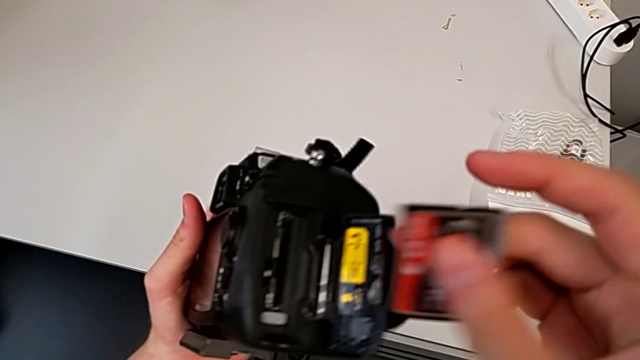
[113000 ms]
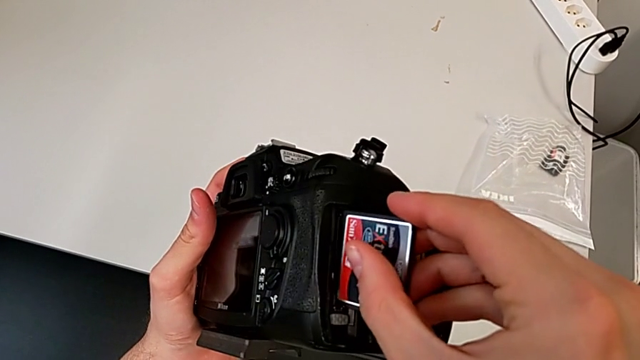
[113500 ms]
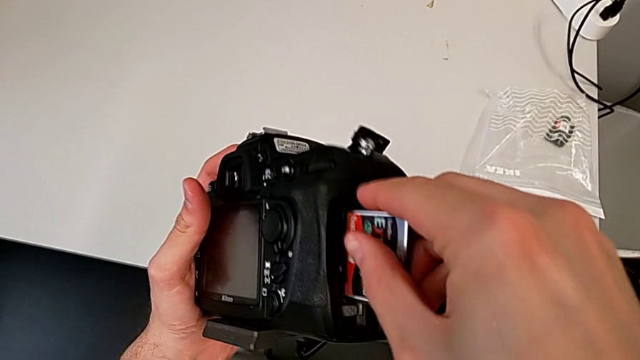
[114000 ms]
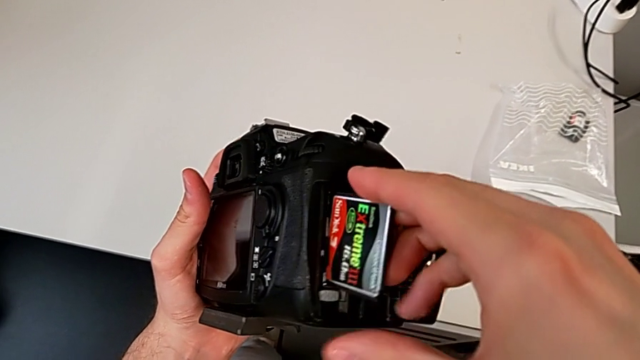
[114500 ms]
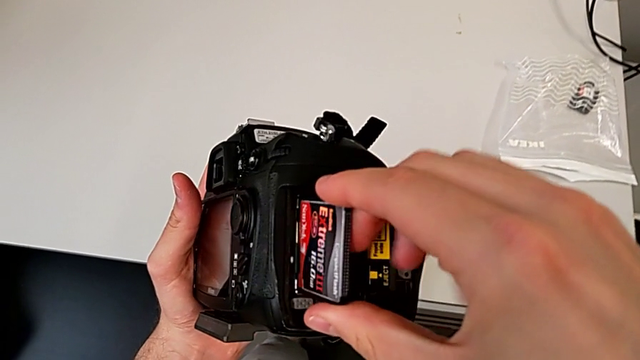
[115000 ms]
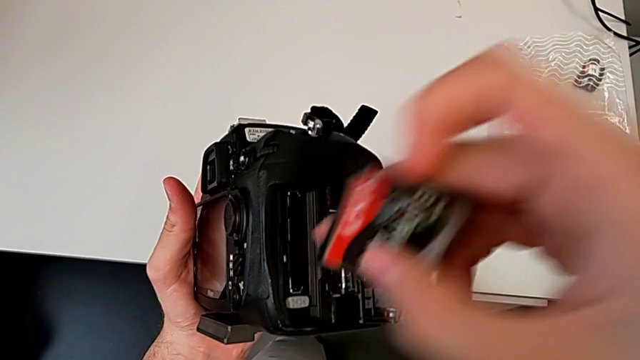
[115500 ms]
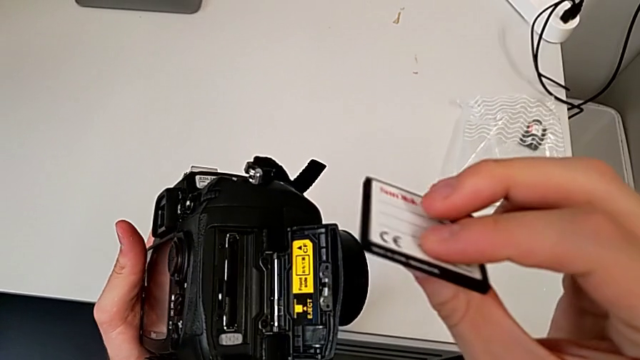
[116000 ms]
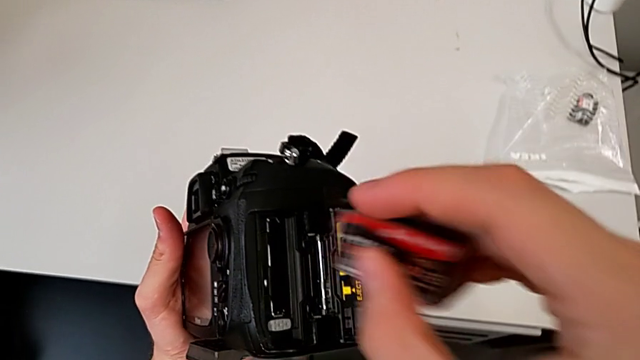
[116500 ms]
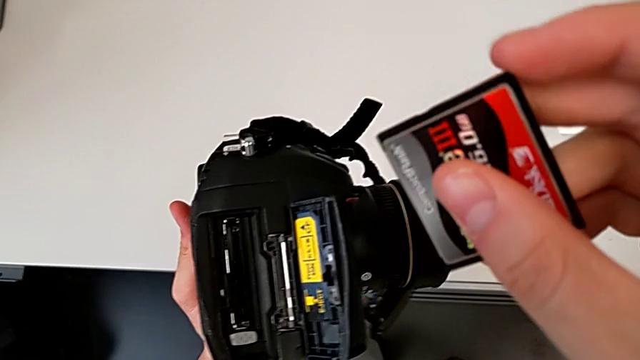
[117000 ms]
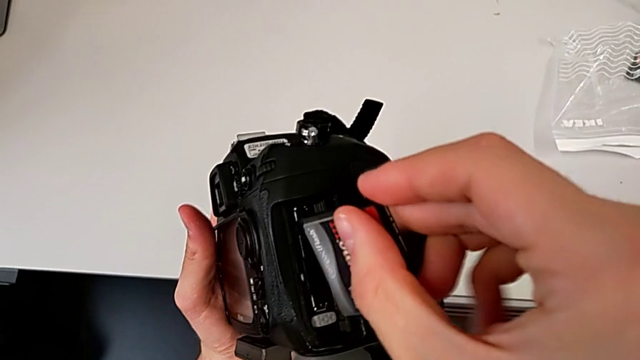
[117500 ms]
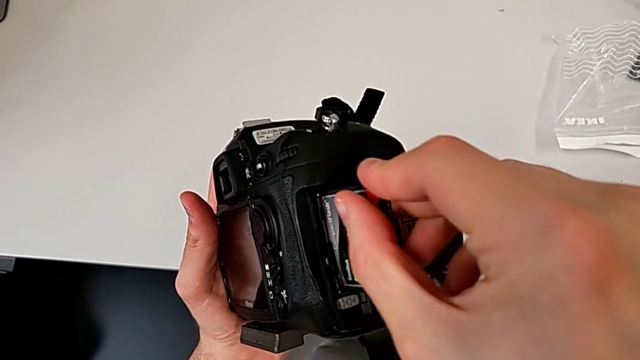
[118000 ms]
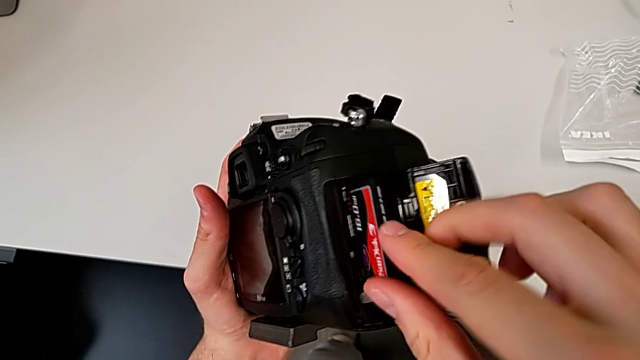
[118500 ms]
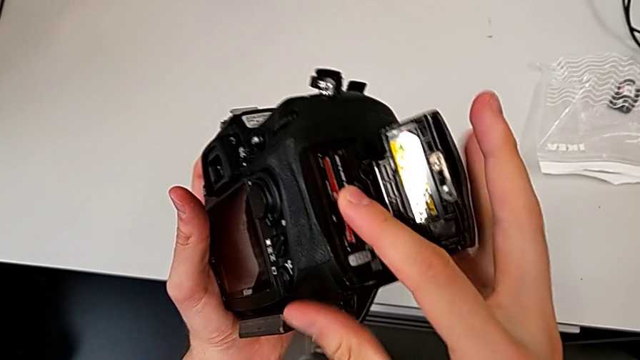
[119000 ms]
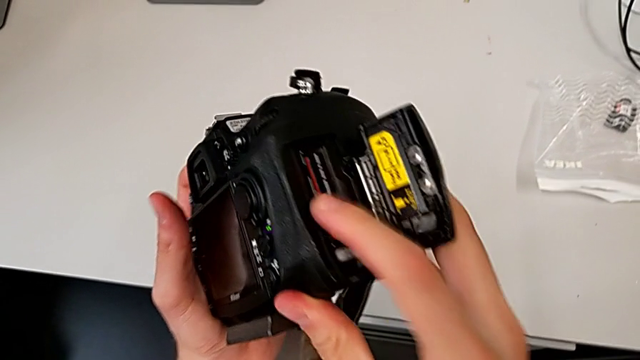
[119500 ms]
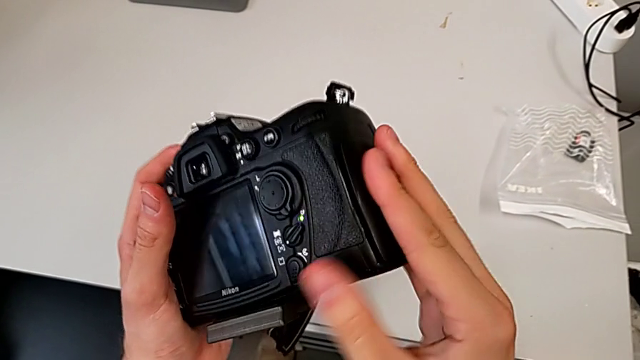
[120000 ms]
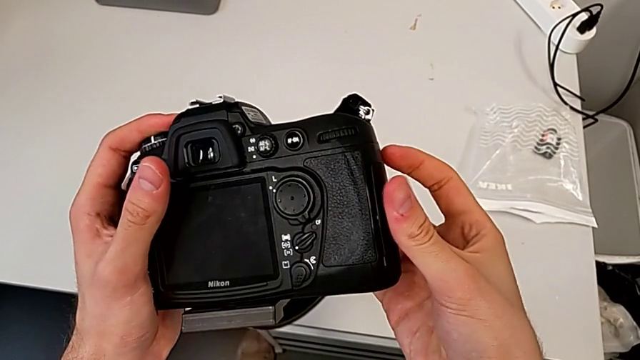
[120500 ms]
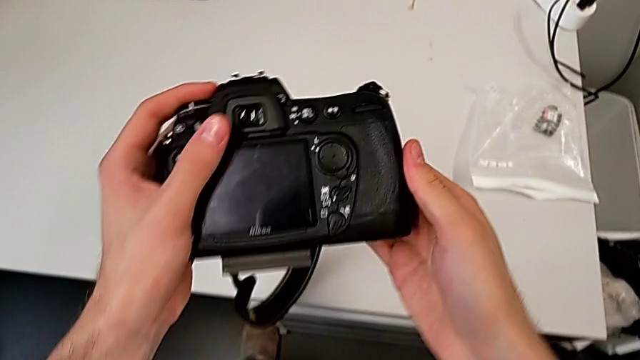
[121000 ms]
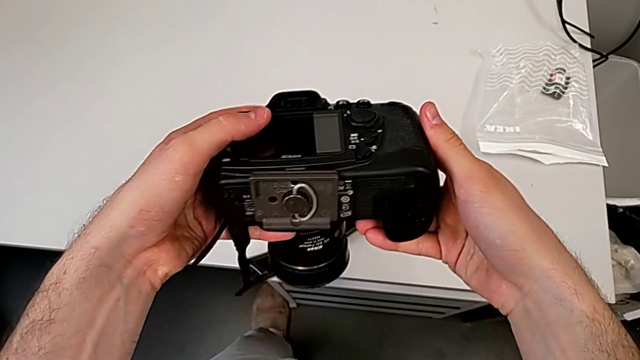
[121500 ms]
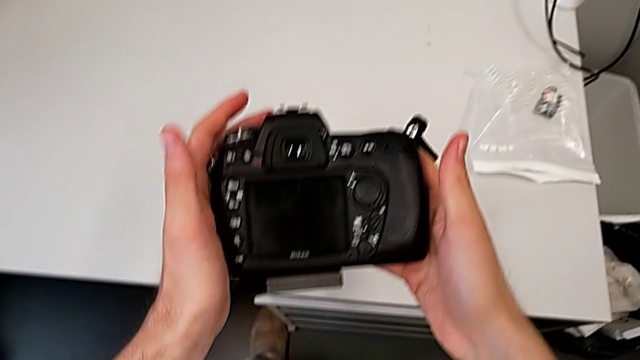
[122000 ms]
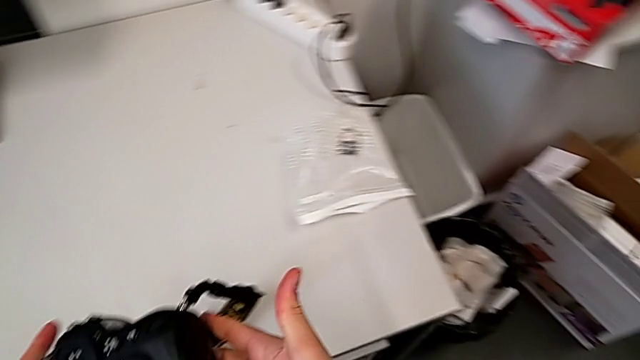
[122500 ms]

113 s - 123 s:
The camera wearer is changing the SD card in the DSLR. They insert the new SD card, rotate it, insert it, close the rectangular lens cover and rotate the black DSLR.

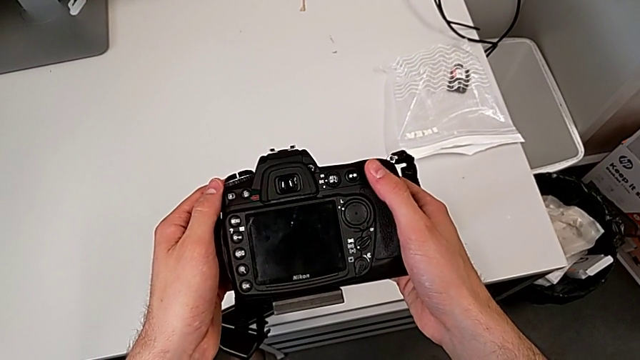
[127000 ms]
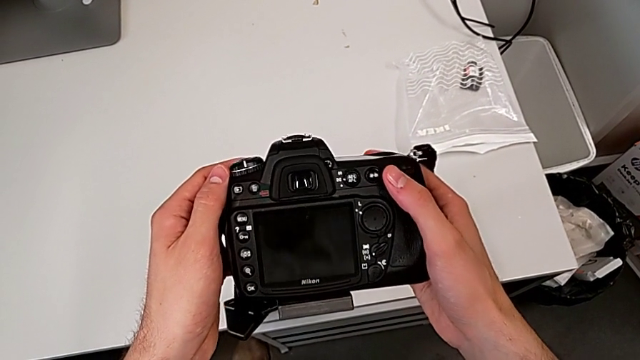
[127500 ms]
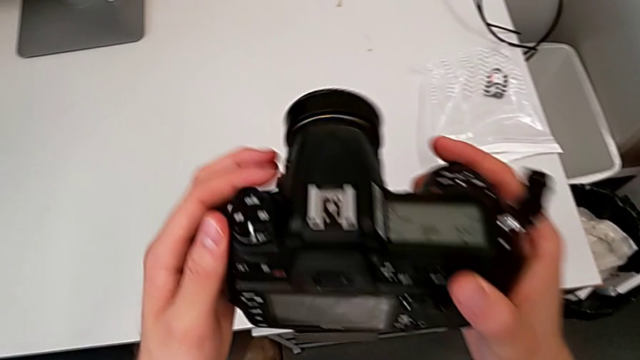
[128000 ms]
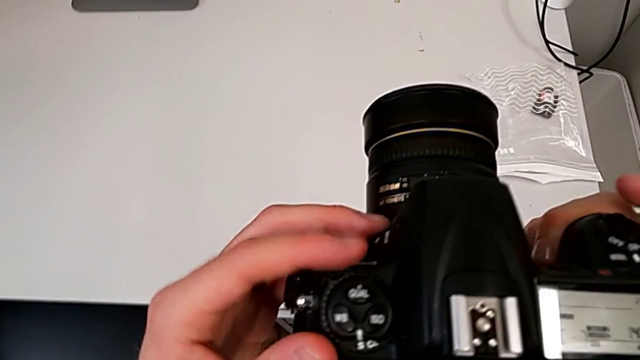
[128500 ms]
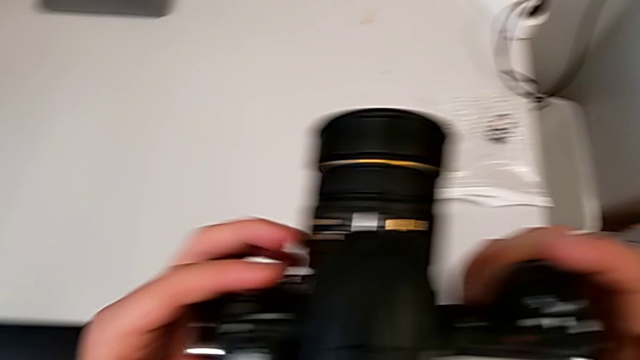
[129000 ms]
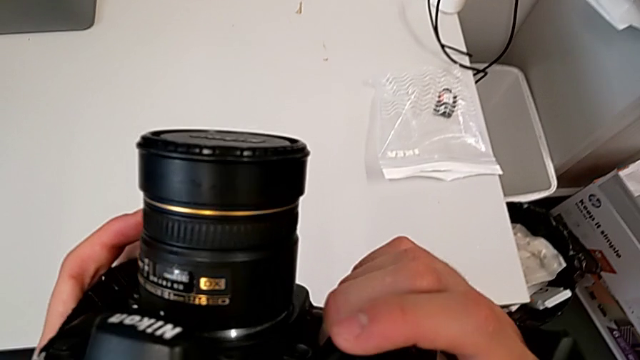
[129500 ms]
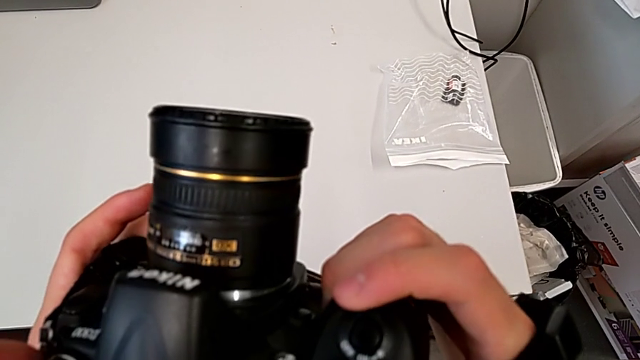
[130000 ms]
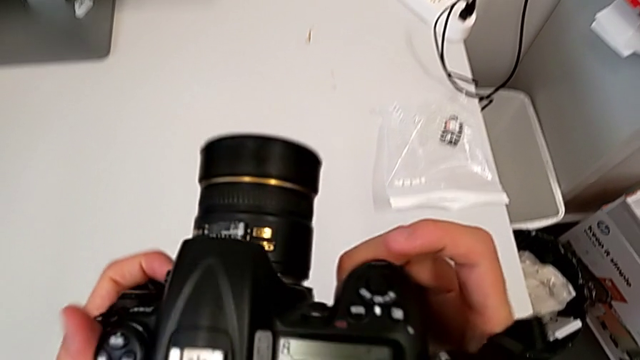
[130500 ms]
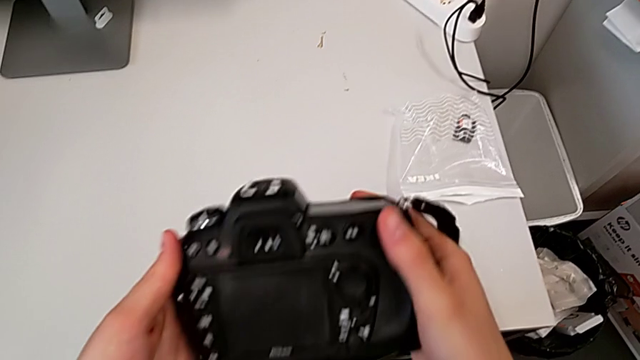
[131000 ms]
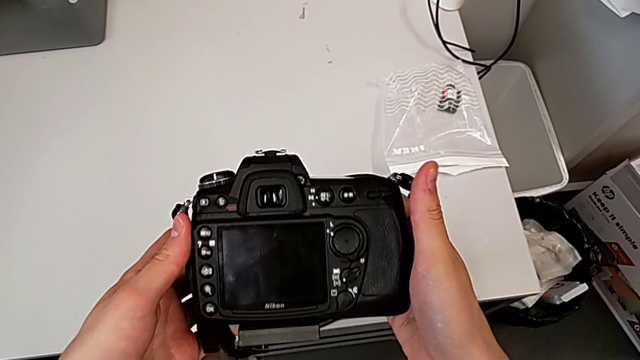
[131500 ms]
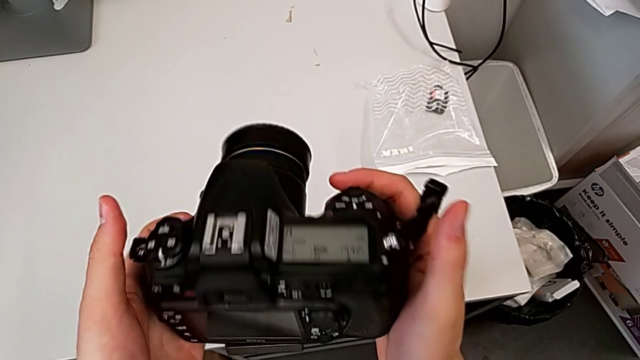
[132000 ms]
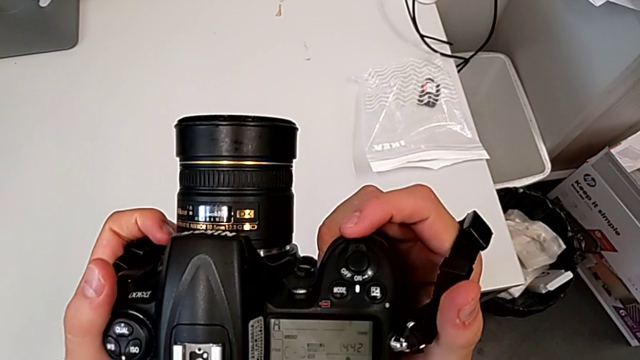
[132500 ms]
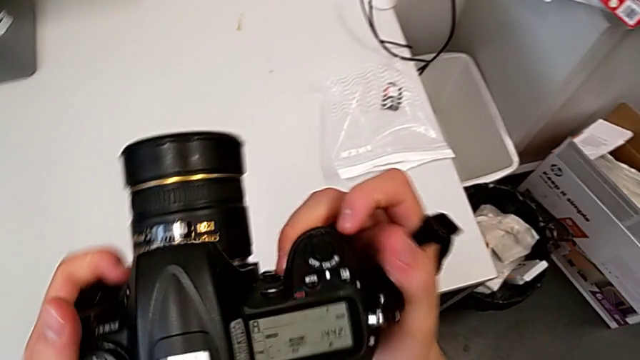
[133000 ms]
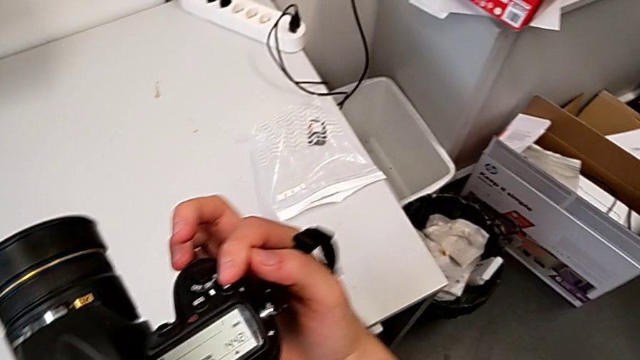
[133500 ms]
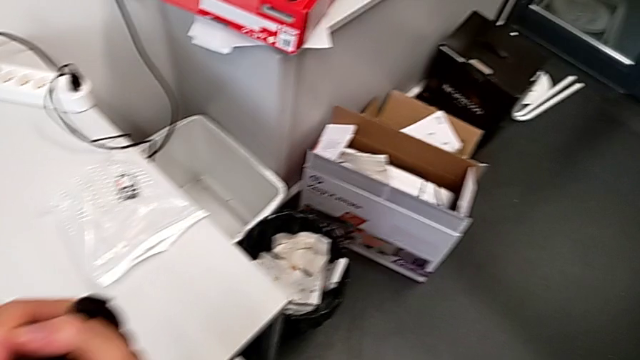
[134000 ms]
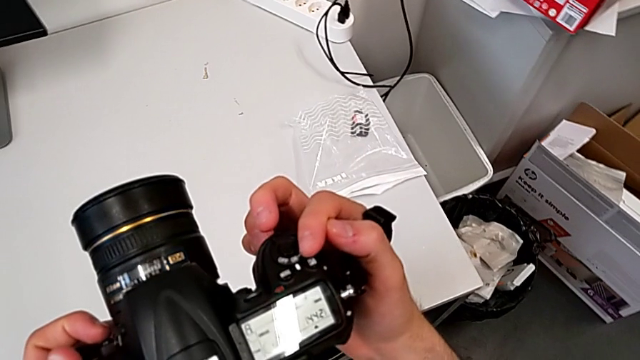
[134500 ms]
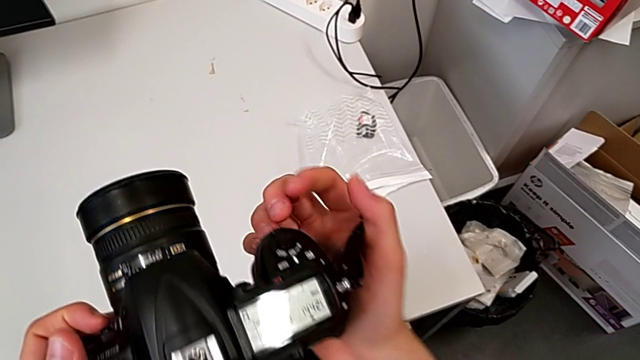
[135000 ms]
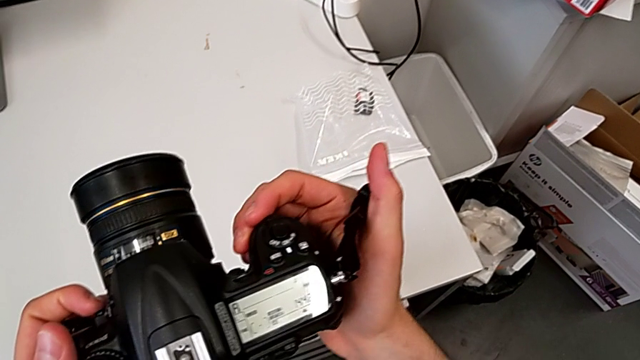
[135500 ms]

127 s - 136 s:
The camera wearer turns on their DSLR. They rotate the black DSLR, inspect it, rotate it twice and inspect it.

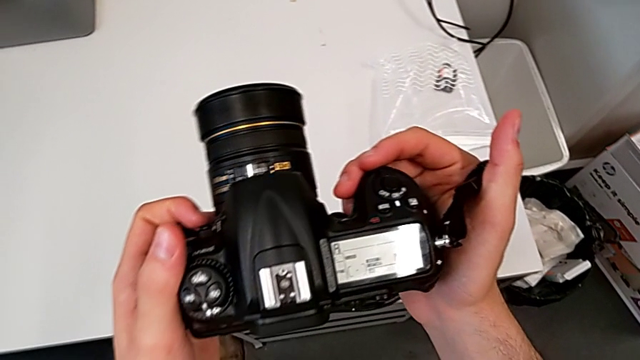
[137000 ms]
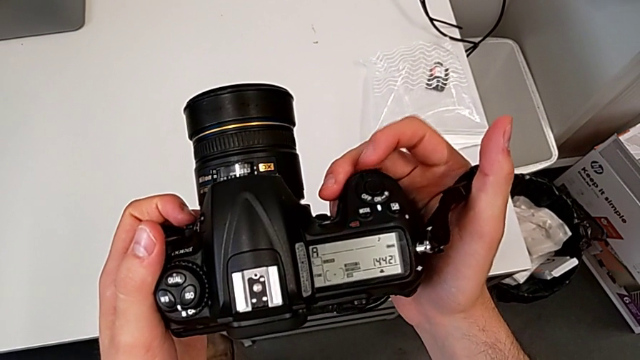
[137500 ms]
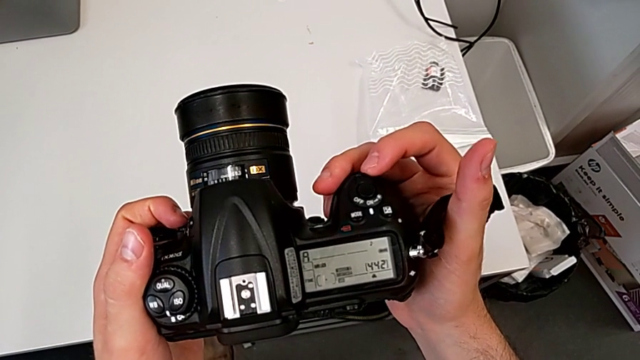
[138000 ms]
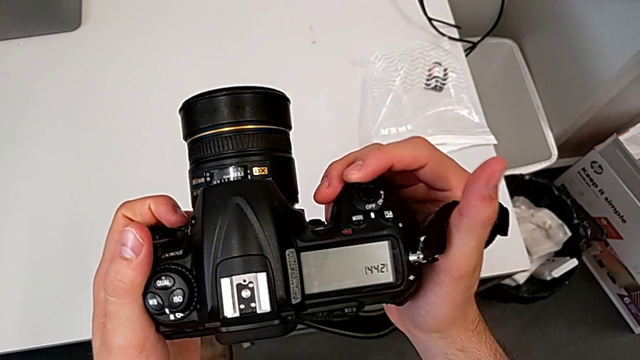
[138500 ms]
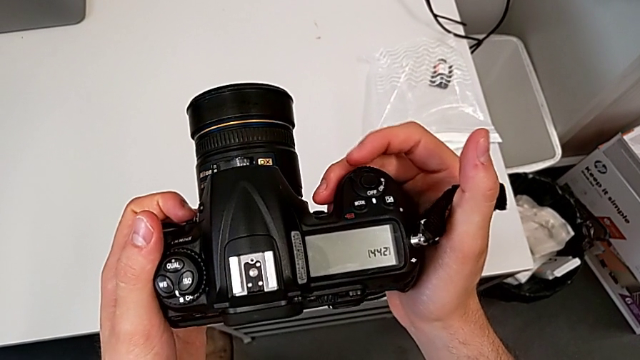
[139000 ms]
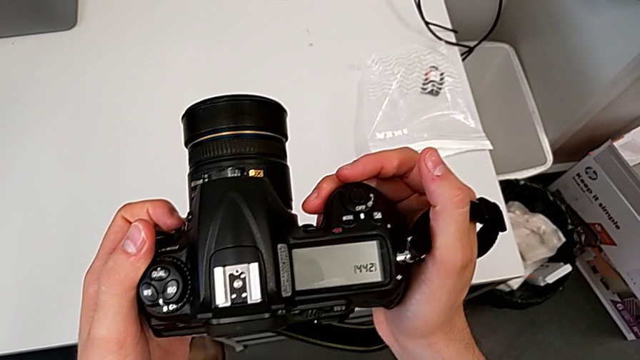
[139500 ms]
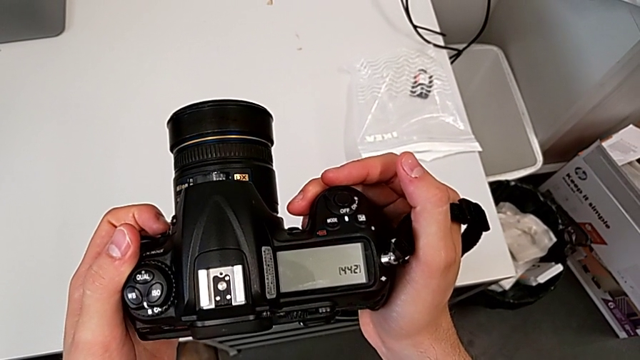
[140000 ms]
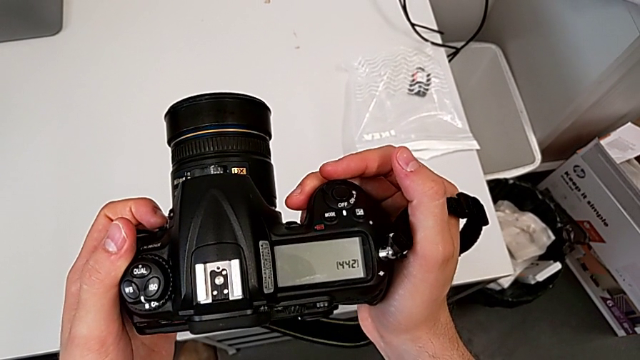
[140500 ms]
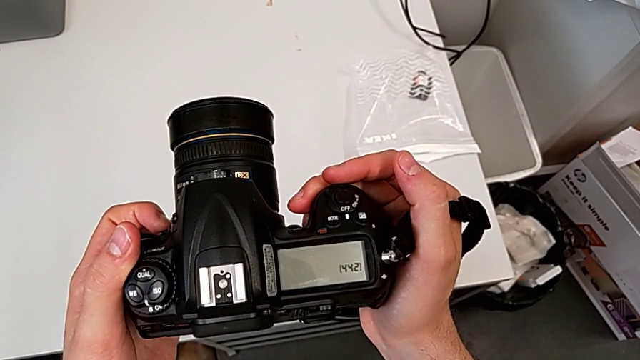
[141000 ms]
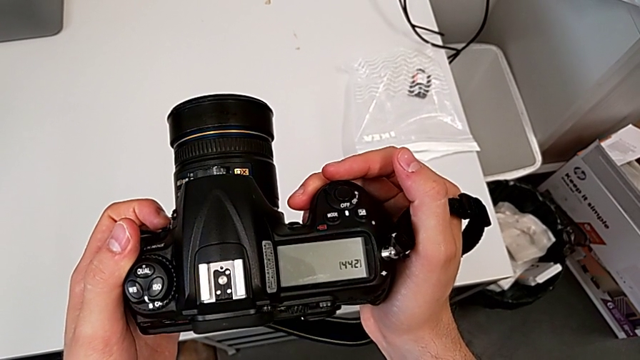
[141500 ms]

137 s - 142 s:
The camera wearer is turning off their DSLR. They press the top button and begin to hold the black DSLR.
